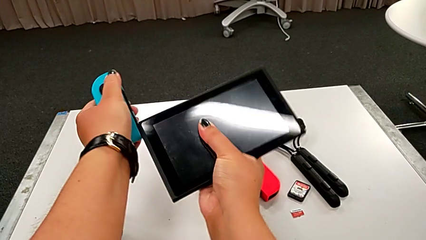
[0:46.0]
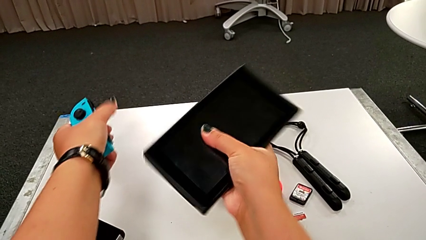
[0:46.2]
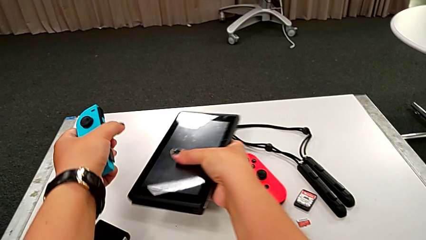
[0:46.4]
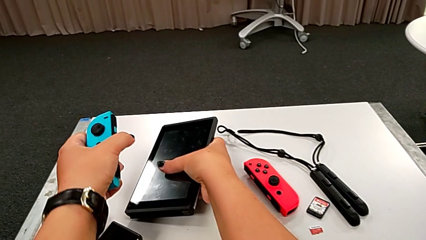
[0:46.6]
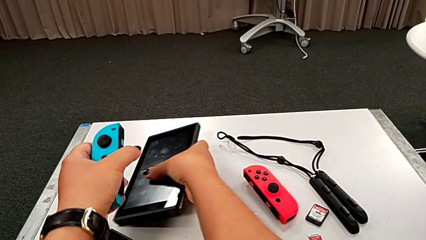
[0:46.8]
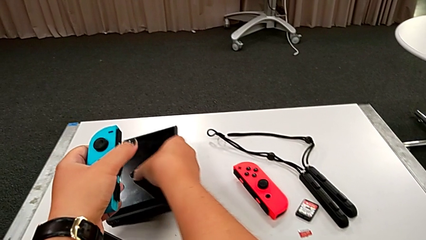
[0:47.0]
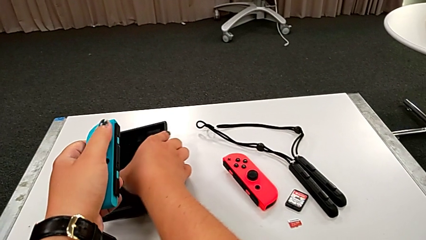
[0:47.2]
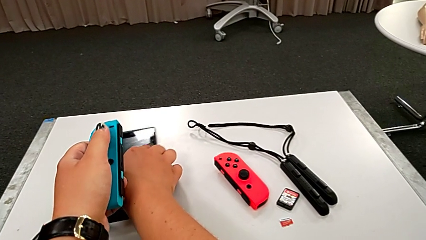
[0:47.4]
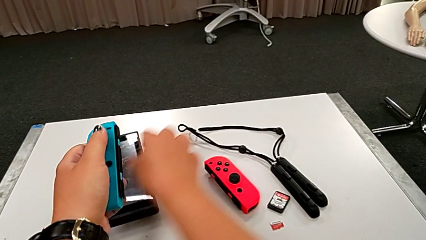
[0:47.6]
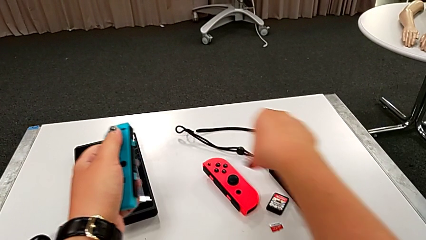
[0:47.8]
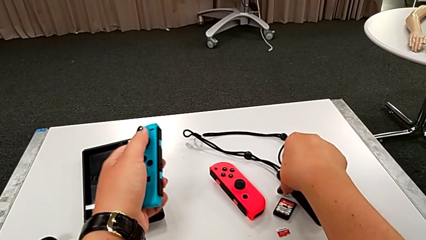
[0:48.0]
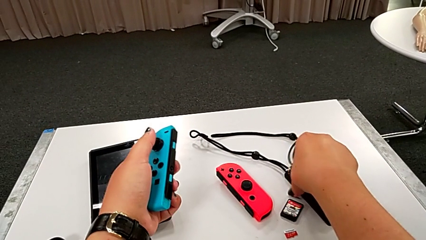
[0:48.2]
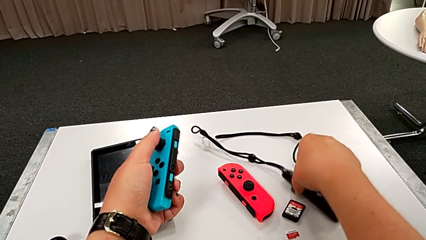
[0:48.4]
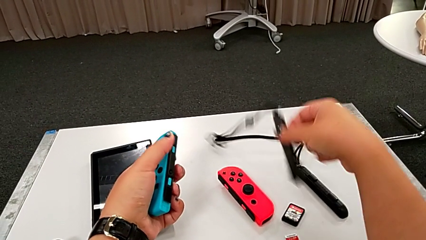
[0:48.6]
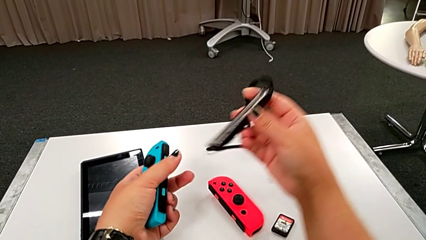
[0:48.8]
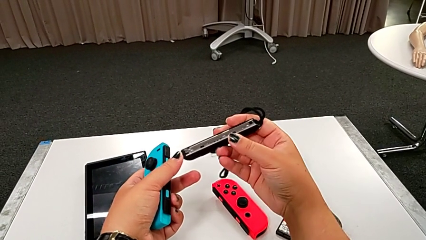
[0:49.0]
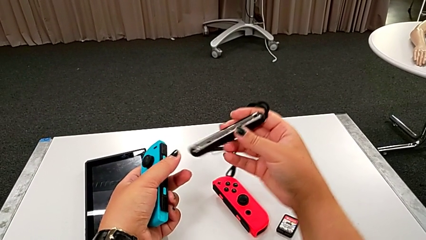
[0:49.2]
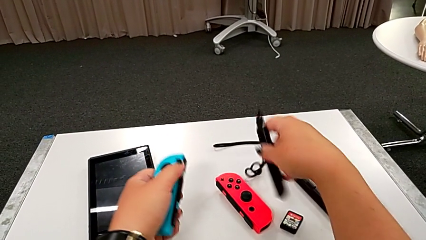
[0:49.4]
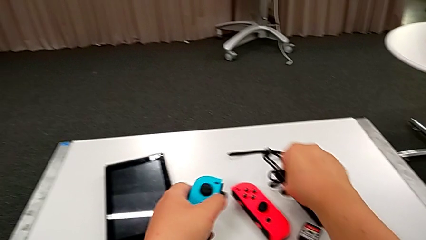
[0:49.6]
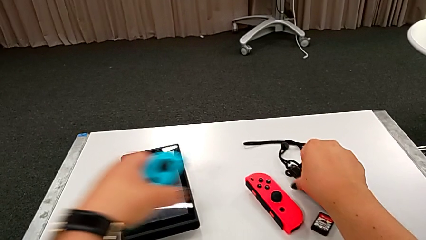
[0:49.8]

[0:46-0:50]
The camera wearer is disassembling the Joy-Con controllers from the touch screen. They place the touch screen, lift the black Joy-Con strap and wrongly drop it.

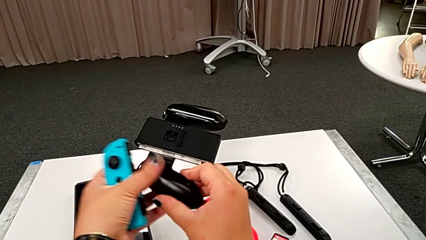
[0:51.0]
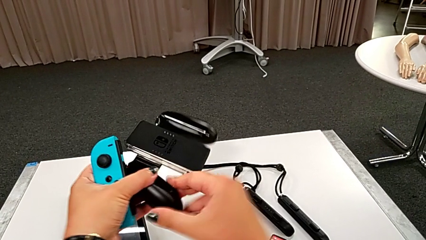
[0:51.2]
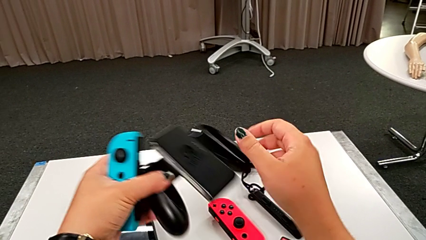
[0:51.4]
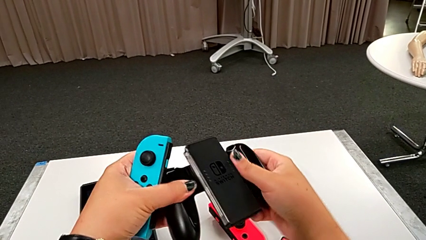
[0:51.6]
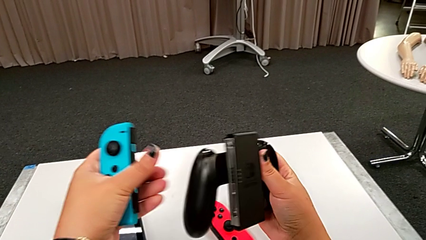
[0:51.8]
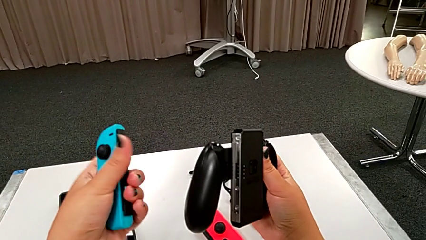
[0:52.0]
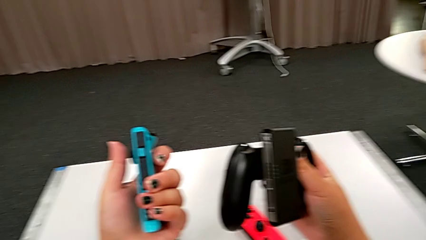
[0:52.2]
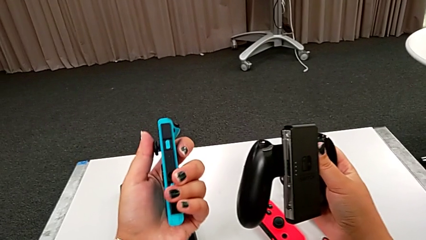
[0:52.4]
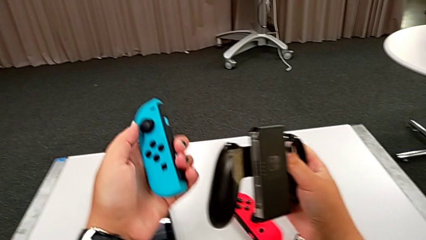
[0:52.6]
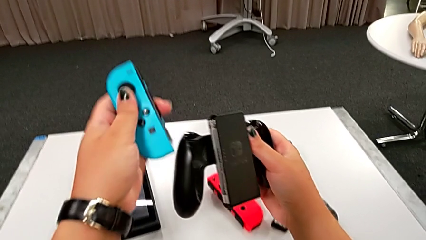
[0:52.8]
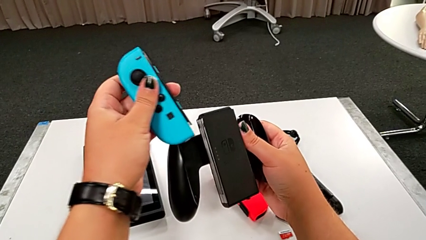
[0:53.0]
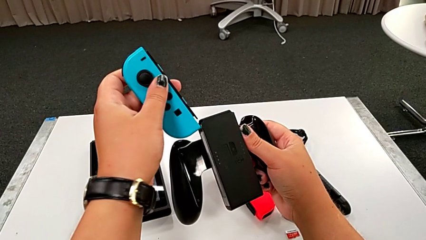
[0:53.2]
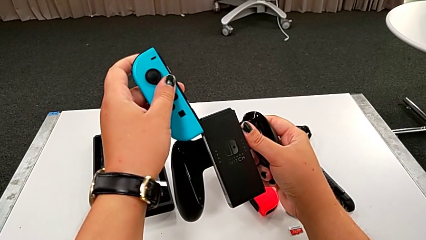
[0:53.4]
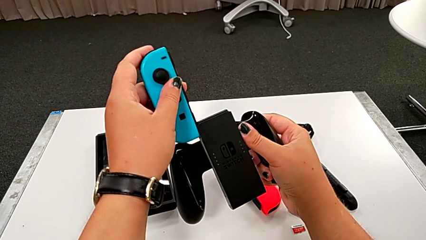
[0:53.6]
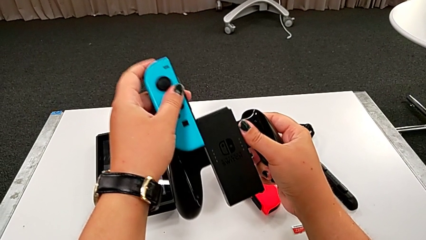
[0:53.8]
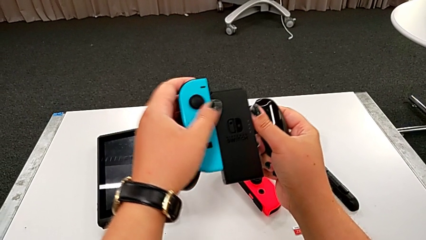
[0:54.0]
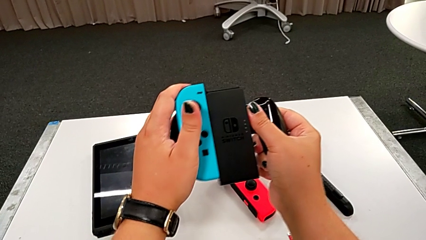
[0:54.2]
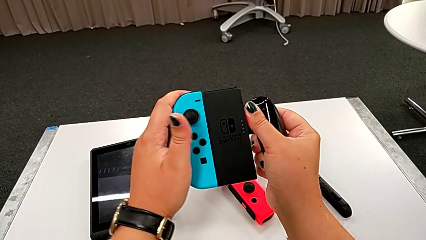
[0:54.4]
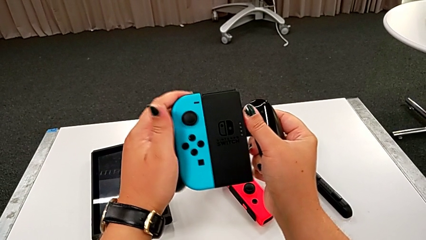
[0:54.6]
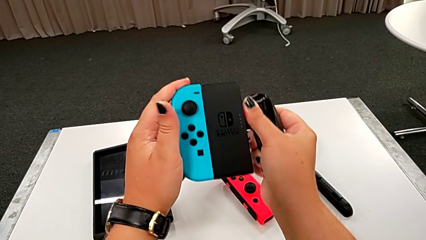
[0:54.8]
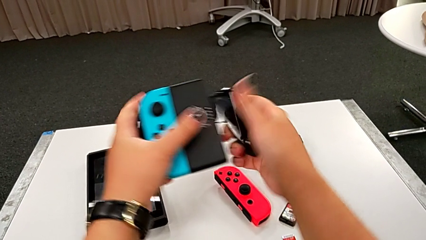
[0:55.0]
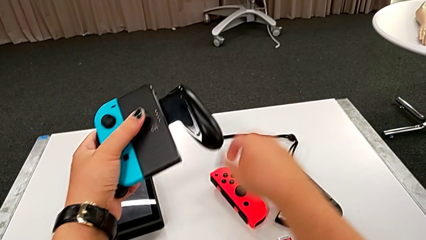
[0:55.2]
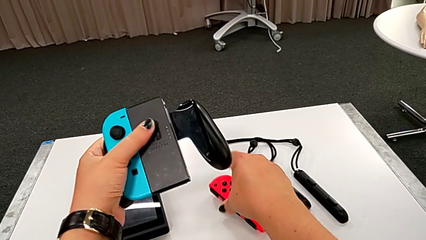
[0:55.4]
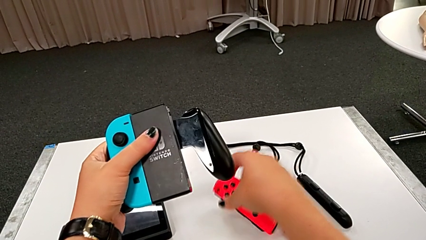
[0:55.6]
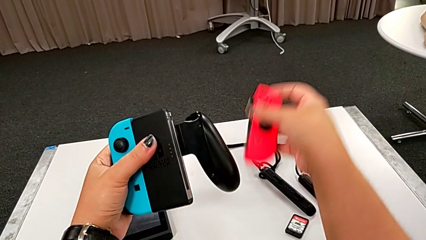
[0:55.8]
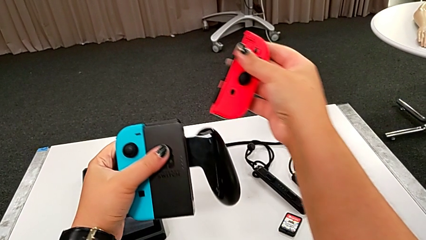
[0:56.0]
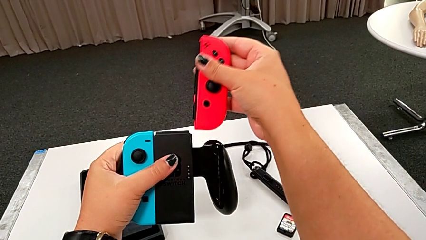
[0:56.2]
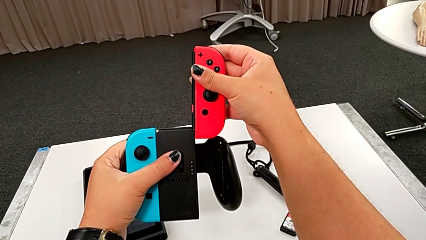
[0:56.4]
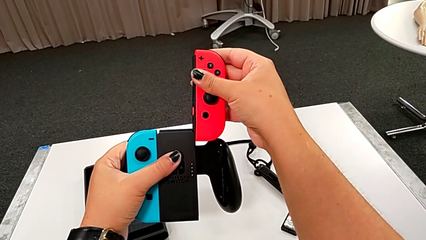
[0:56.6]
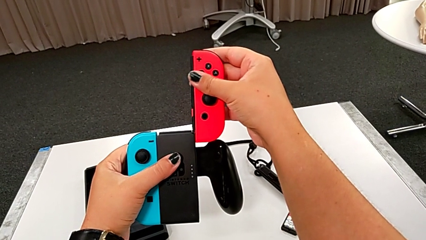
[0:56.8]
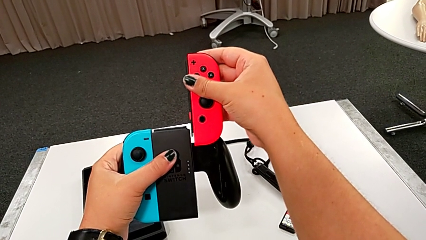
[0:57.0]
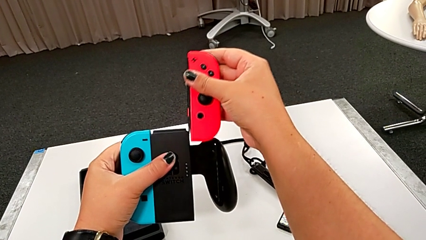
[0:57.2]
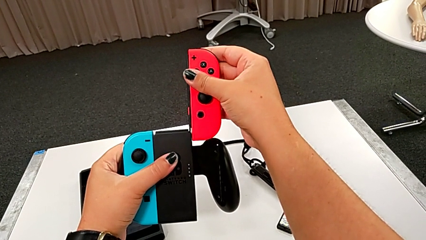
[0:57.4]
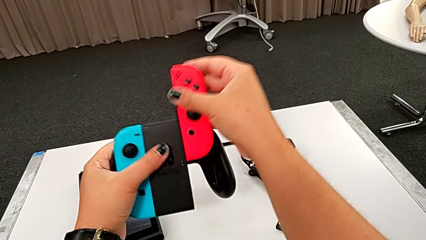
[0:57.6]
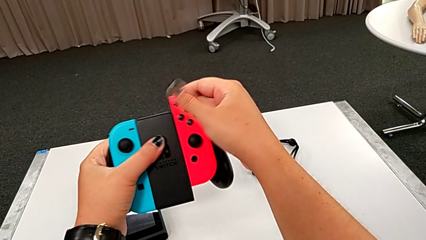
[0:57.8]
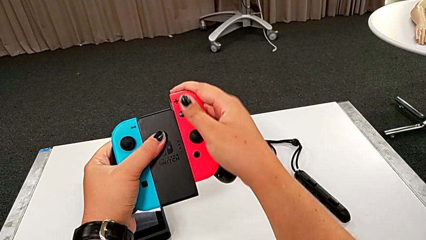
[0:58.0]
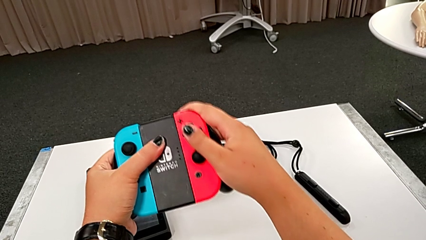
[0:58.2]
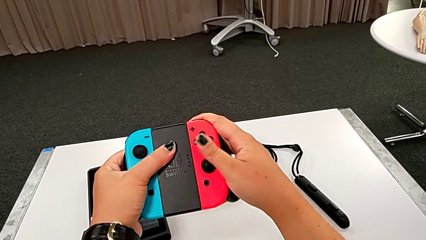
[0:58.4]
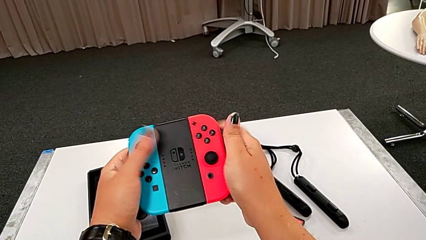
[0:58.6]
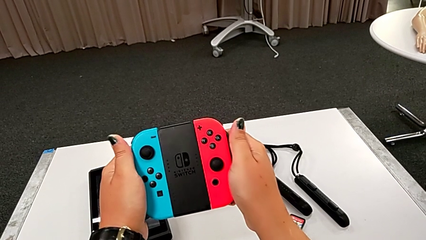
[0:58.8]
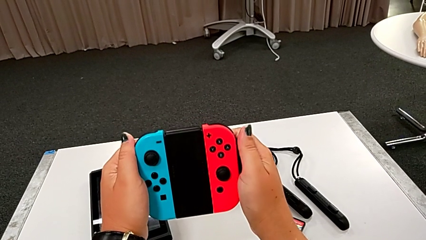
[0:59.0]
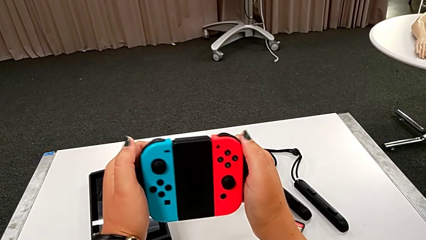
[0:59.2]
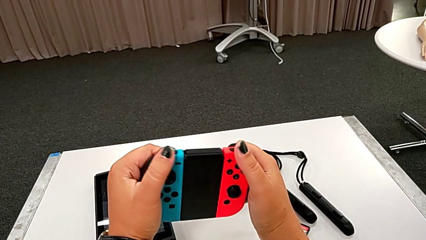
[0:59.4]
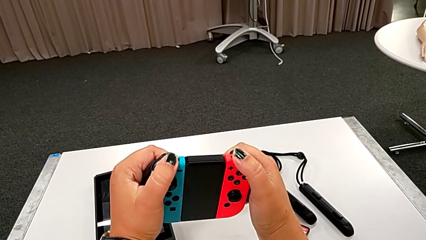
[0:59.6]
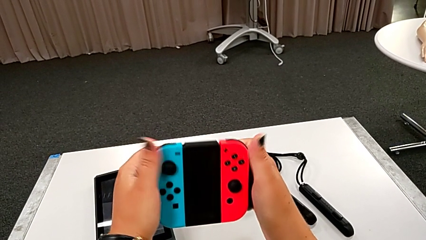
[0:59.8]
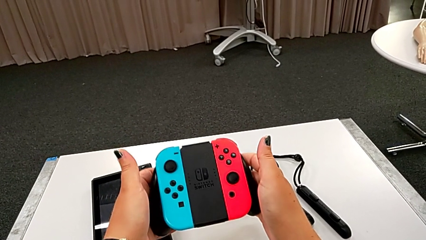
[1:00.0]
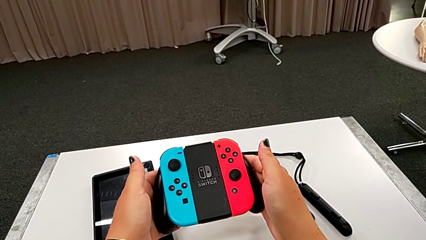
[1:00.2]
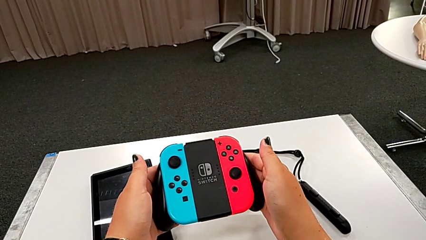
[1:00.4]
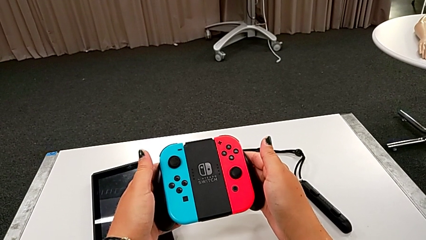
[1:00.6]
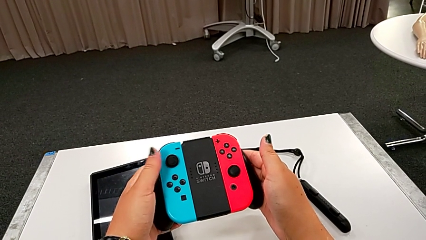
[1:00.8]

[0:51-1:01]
The camera wearer assembles the Joy-Con controllers to the comfort grip. They lift the black handheld grip, grab the blue Joy-Con controller, assemble it and assemble the red Joy-Con controller.

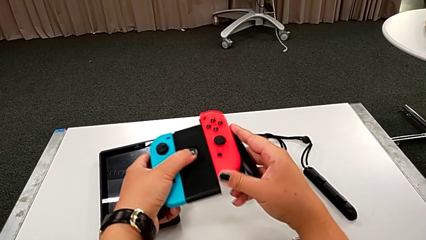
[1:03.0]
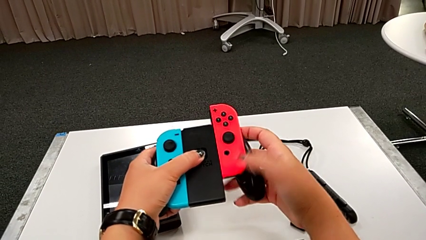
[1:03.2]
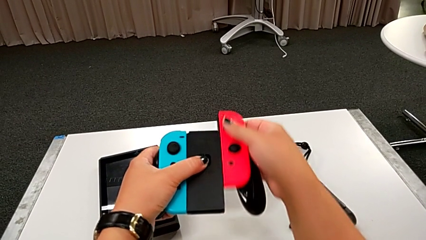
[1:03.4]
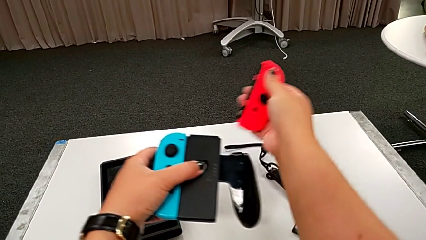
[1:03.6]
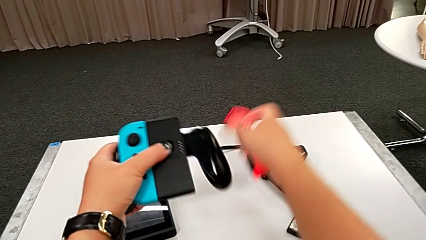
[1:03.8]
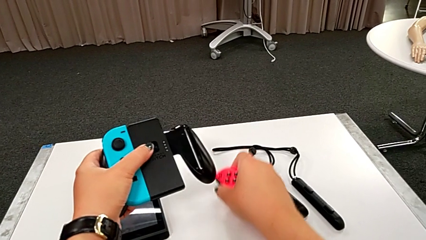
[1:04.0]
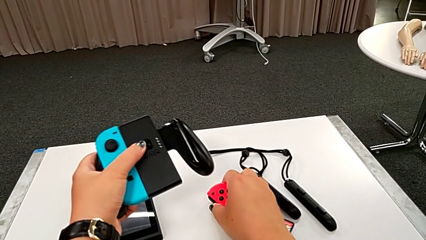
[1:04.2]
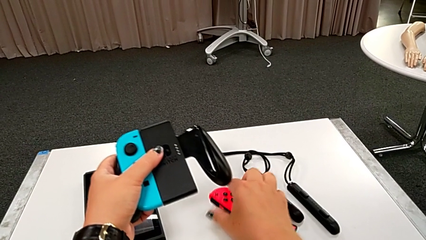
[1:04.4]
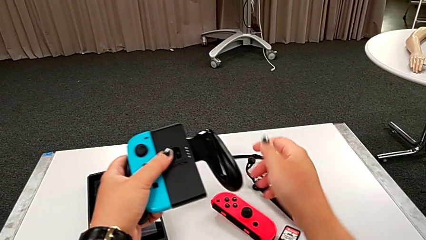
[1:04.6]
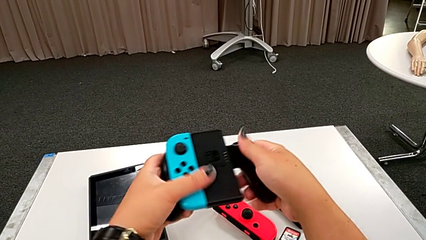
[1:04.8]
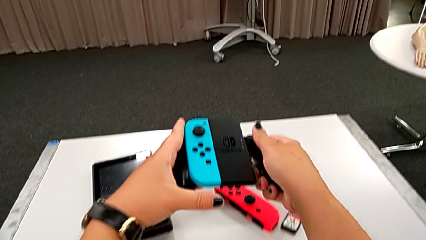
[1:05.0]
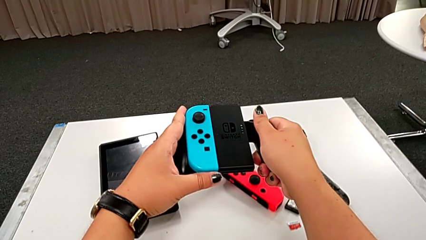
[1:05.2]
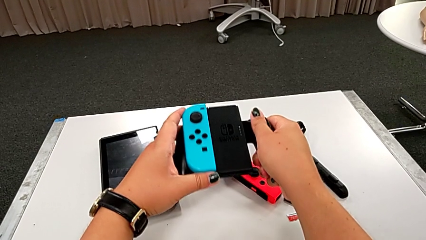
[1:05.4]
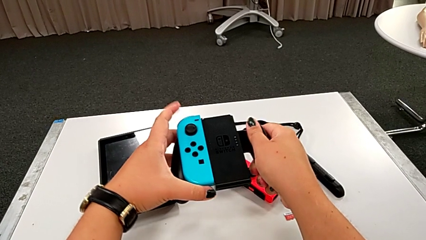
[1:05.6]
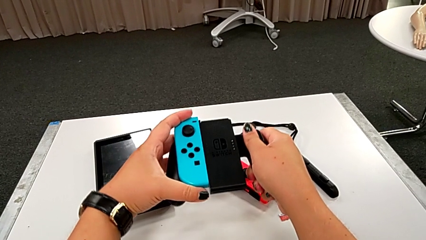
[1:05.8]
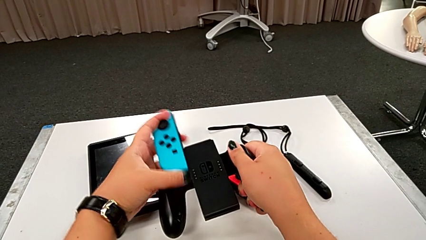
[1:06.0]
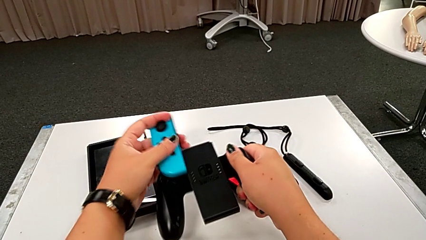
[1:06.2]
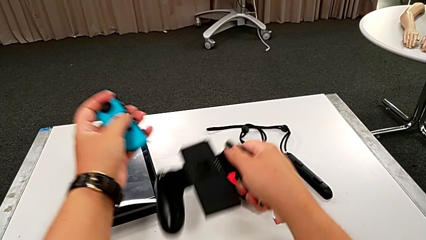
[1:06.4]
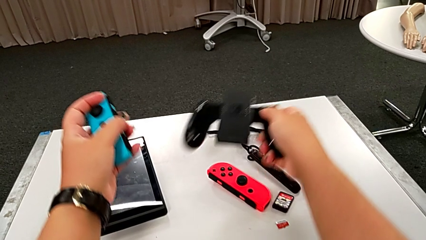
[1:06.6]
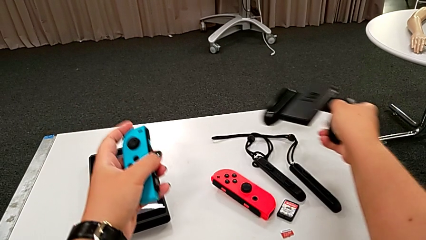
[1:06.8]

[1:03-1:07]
The camera wearer disassembles the Joy-Con controller from the comfort grip. They drop the red Joy-Con controller and disassemble the blue Joy-Con controller.
